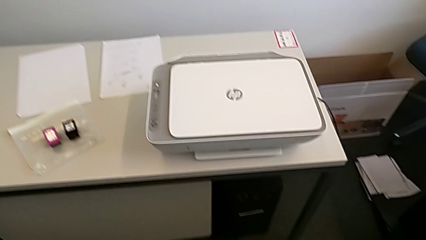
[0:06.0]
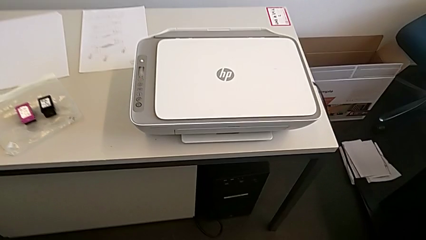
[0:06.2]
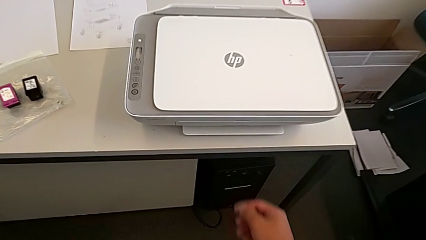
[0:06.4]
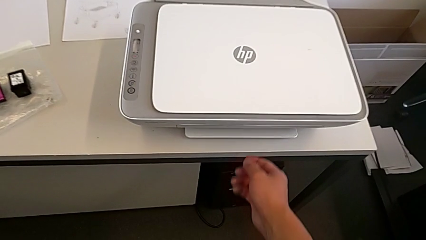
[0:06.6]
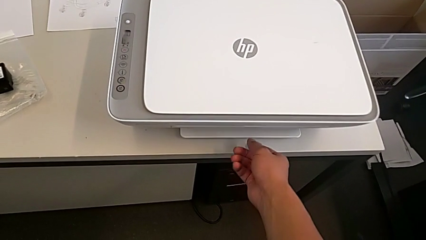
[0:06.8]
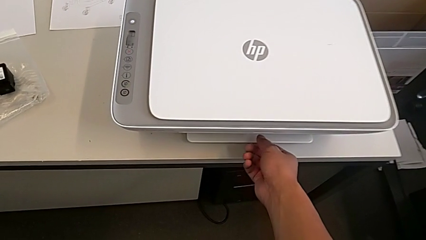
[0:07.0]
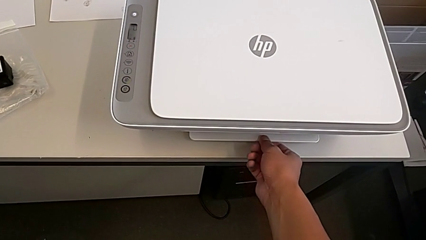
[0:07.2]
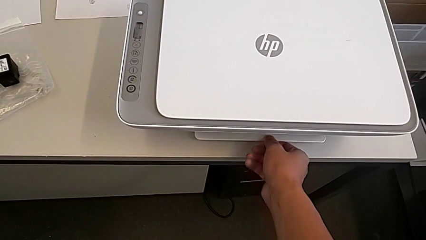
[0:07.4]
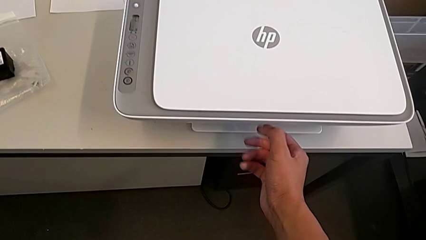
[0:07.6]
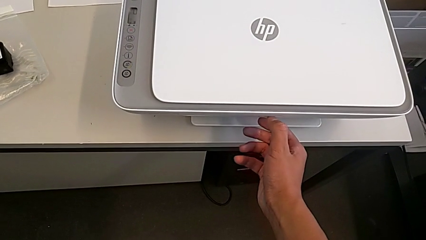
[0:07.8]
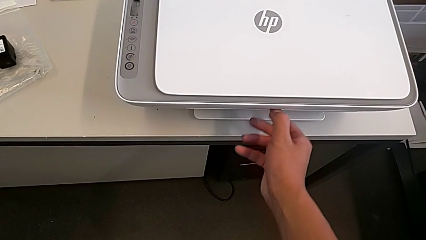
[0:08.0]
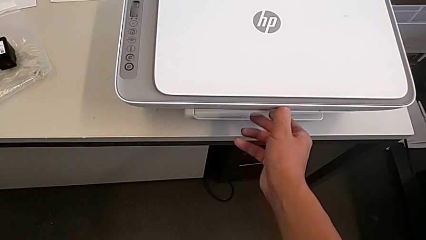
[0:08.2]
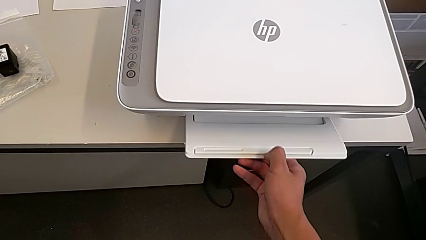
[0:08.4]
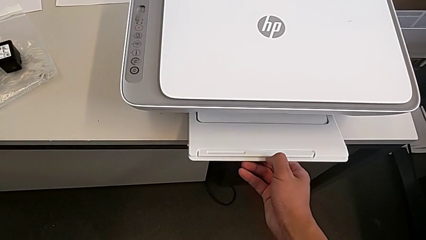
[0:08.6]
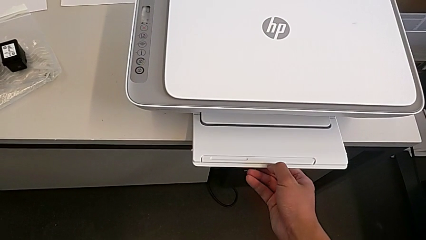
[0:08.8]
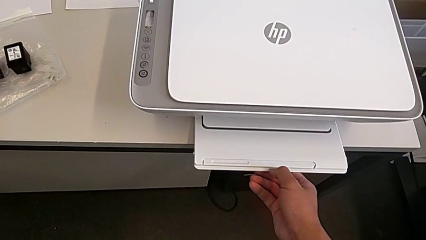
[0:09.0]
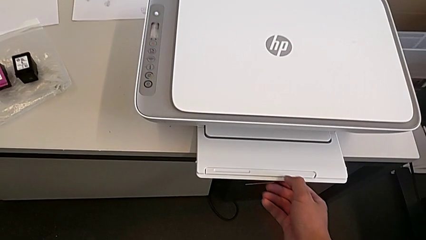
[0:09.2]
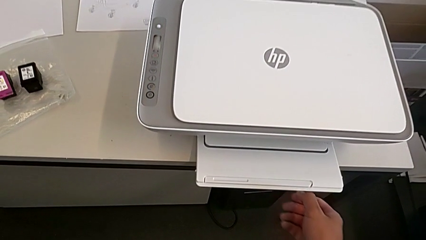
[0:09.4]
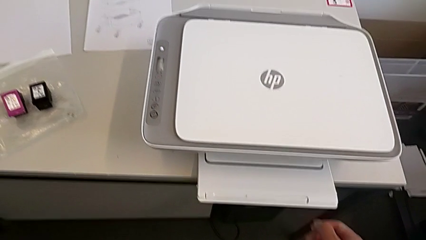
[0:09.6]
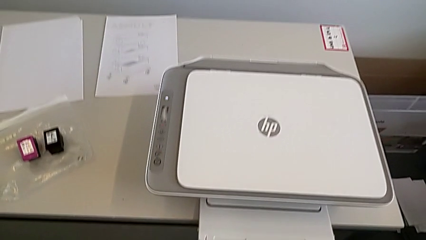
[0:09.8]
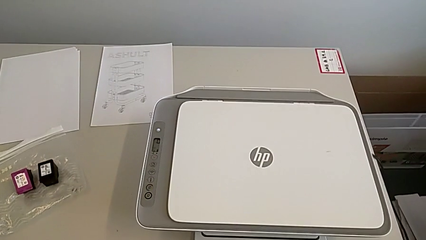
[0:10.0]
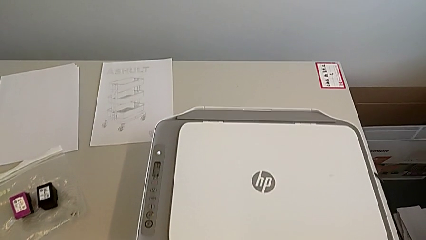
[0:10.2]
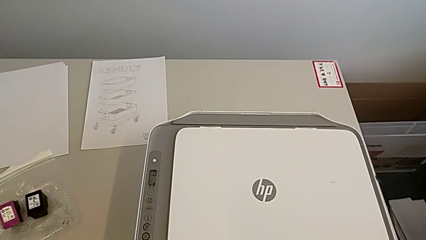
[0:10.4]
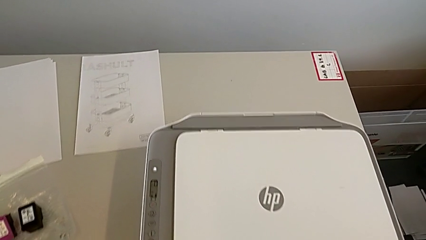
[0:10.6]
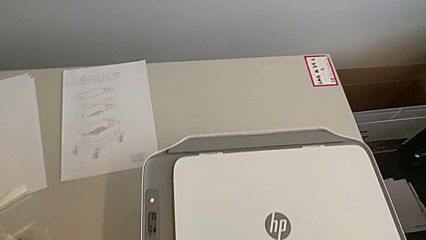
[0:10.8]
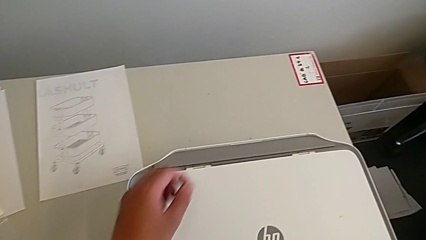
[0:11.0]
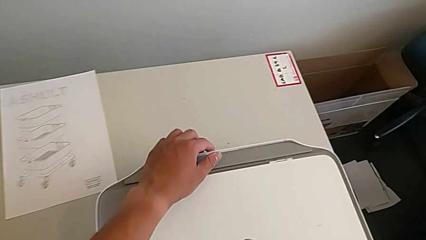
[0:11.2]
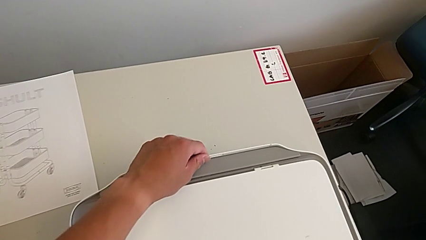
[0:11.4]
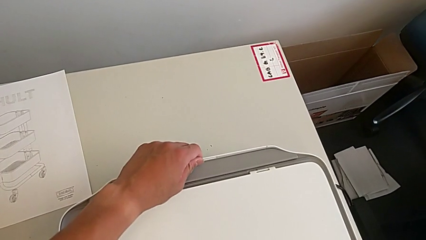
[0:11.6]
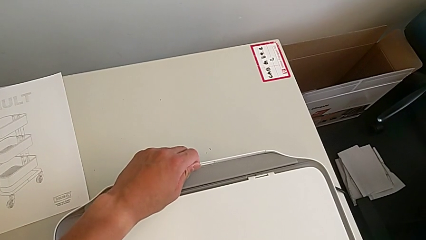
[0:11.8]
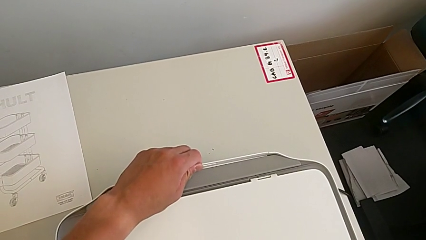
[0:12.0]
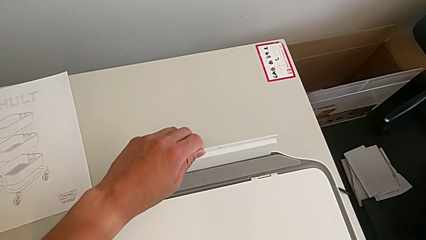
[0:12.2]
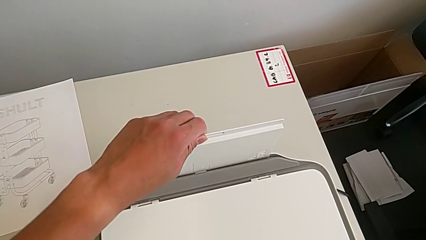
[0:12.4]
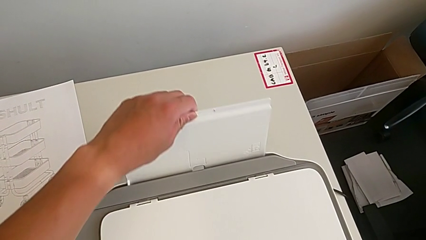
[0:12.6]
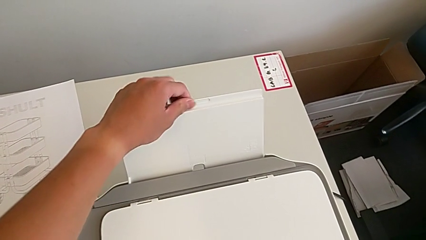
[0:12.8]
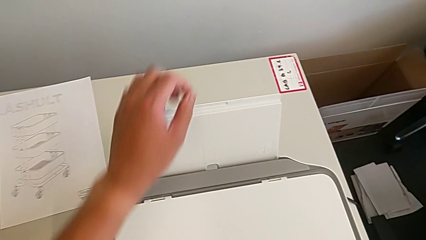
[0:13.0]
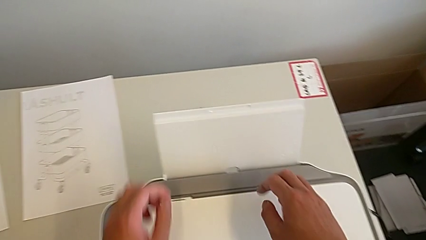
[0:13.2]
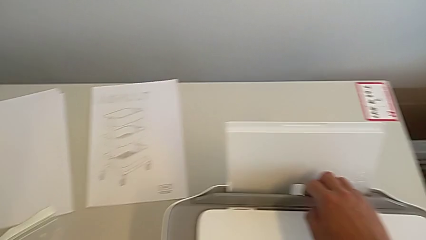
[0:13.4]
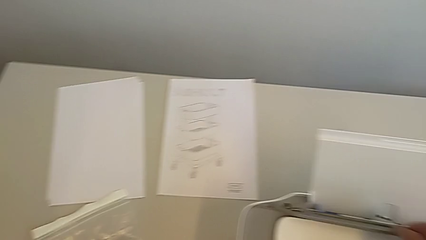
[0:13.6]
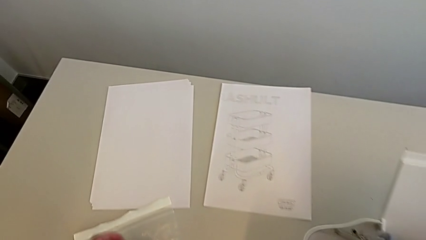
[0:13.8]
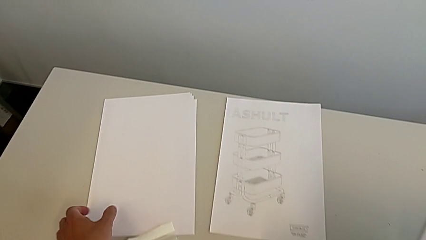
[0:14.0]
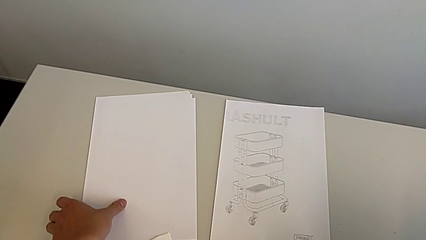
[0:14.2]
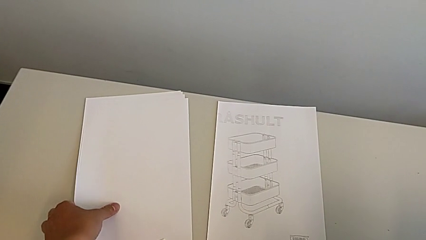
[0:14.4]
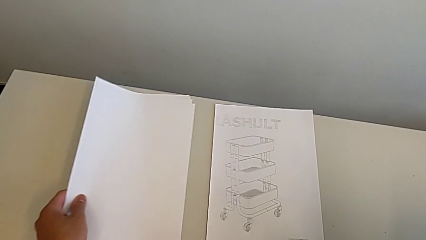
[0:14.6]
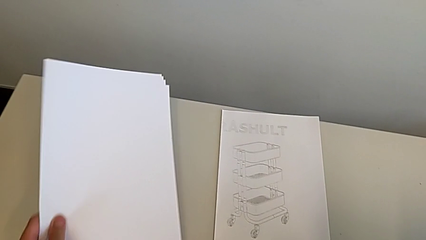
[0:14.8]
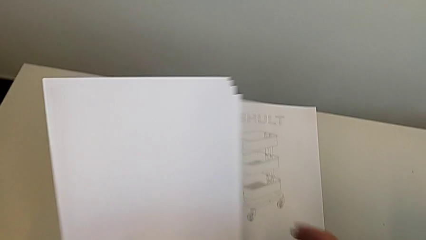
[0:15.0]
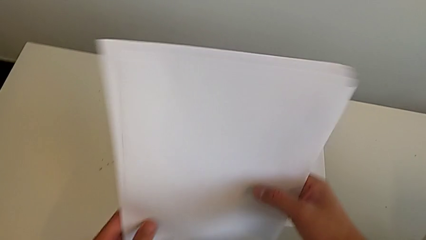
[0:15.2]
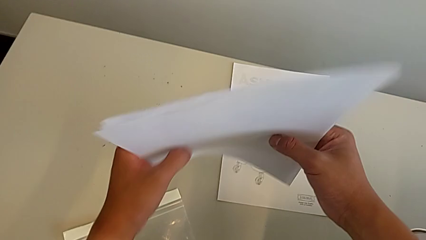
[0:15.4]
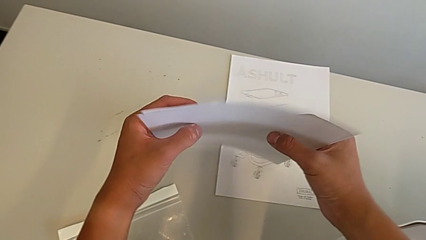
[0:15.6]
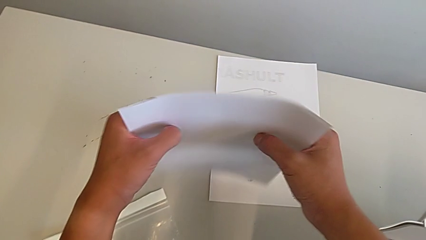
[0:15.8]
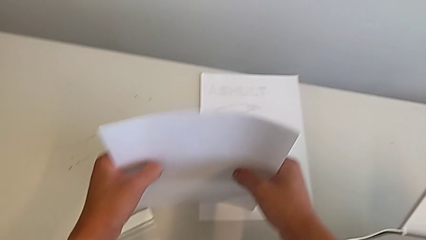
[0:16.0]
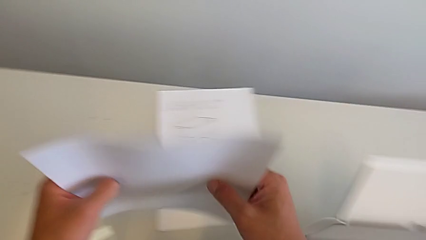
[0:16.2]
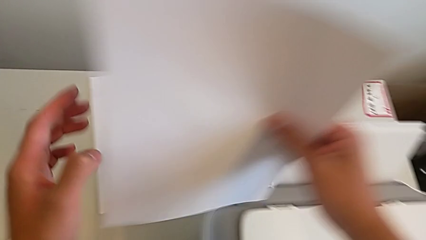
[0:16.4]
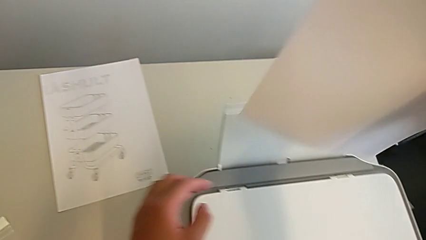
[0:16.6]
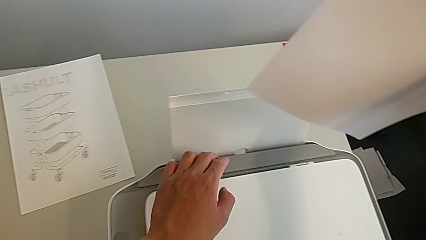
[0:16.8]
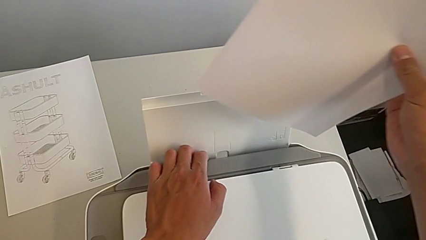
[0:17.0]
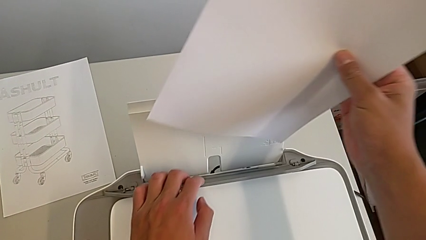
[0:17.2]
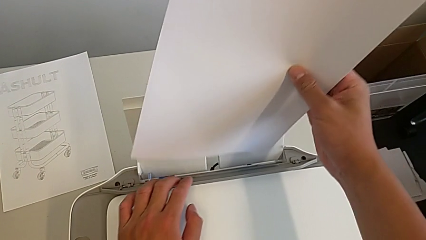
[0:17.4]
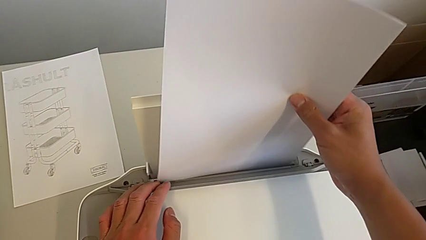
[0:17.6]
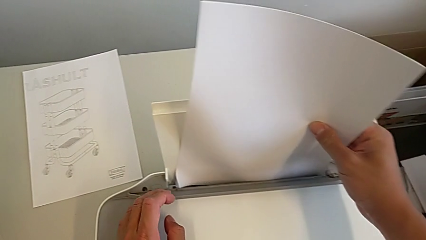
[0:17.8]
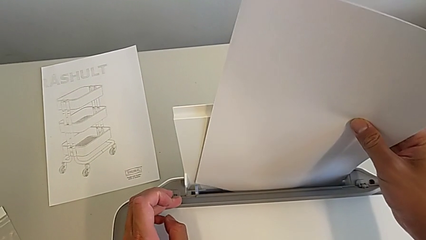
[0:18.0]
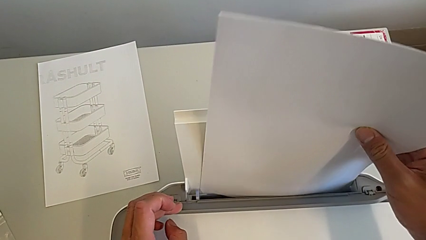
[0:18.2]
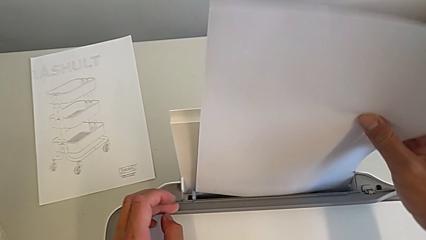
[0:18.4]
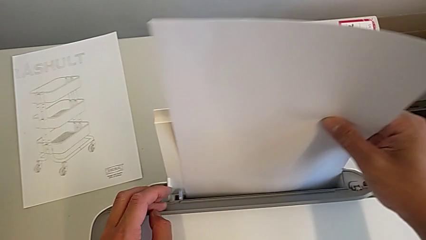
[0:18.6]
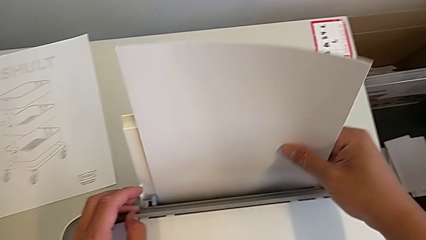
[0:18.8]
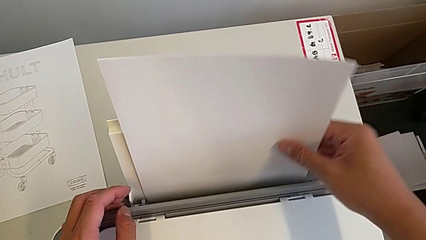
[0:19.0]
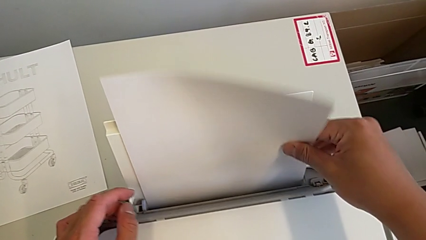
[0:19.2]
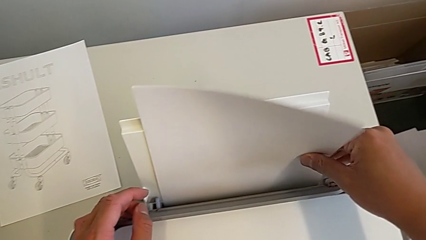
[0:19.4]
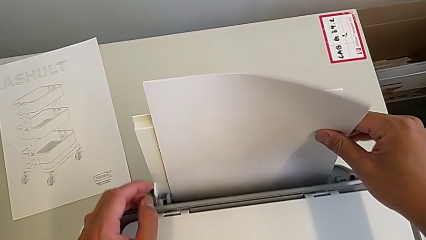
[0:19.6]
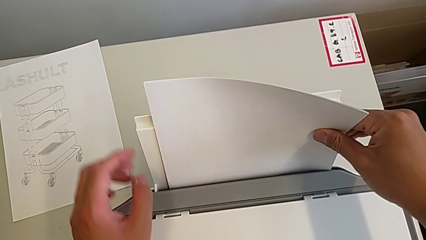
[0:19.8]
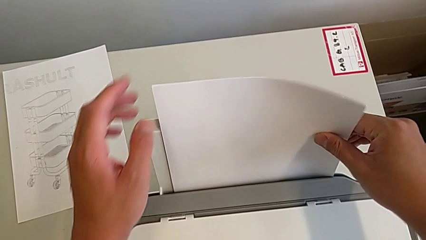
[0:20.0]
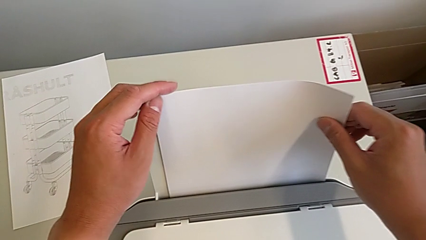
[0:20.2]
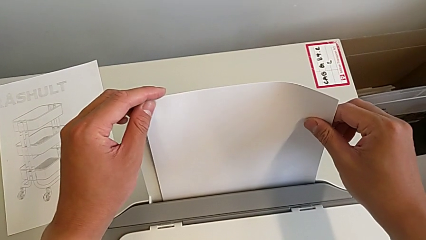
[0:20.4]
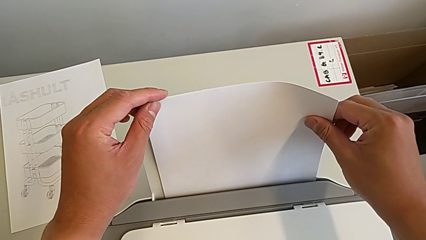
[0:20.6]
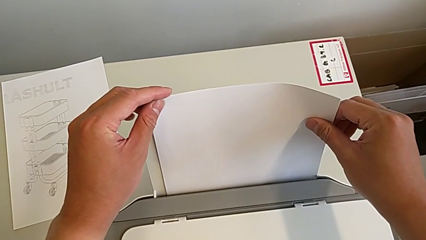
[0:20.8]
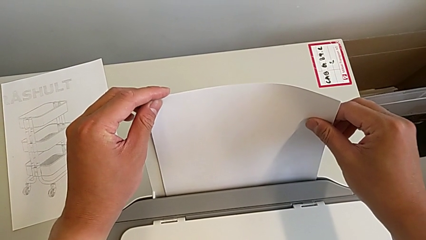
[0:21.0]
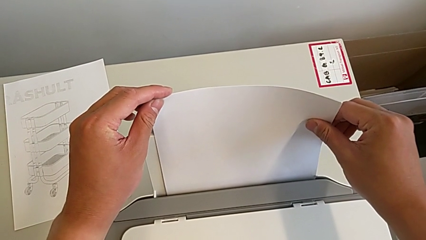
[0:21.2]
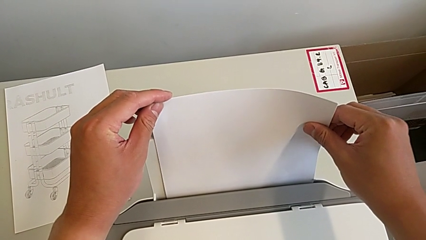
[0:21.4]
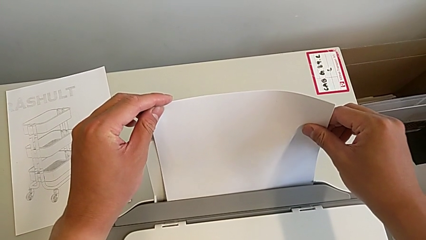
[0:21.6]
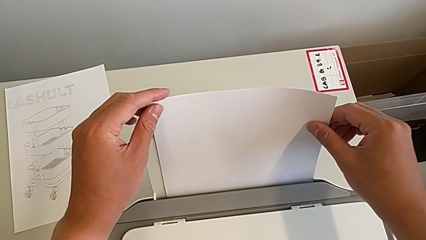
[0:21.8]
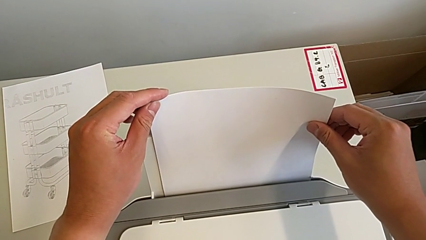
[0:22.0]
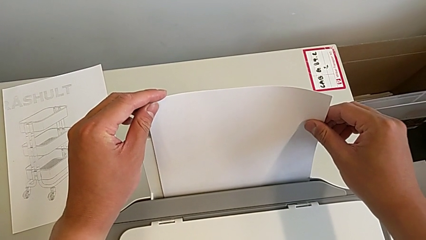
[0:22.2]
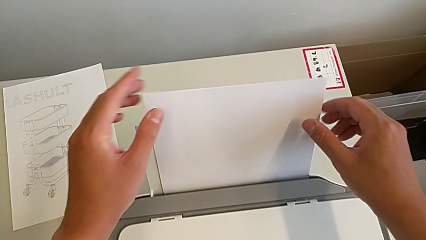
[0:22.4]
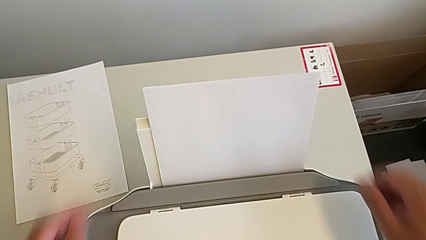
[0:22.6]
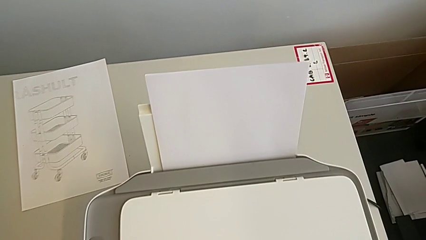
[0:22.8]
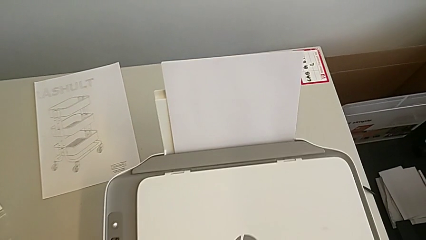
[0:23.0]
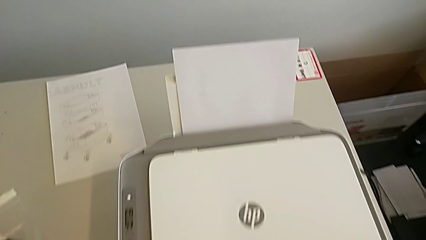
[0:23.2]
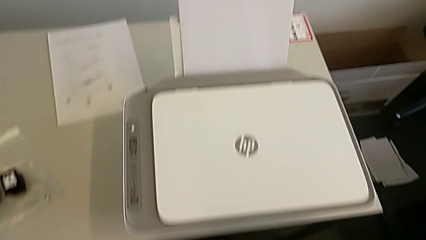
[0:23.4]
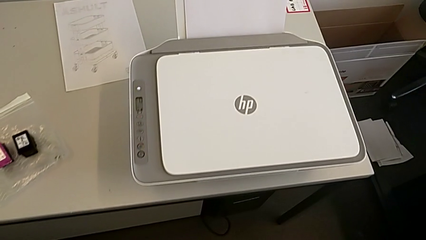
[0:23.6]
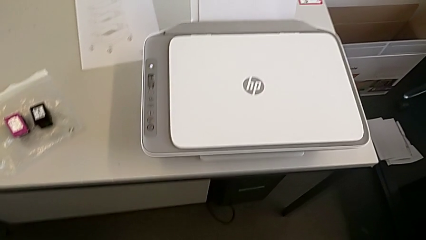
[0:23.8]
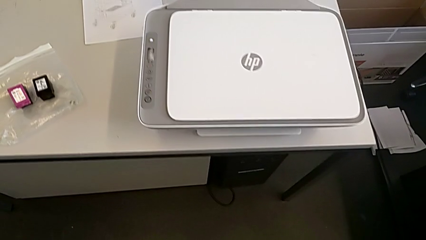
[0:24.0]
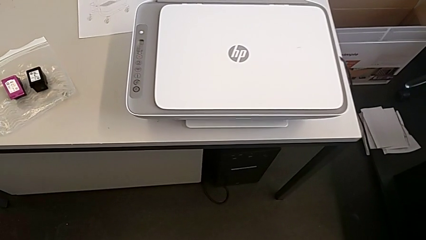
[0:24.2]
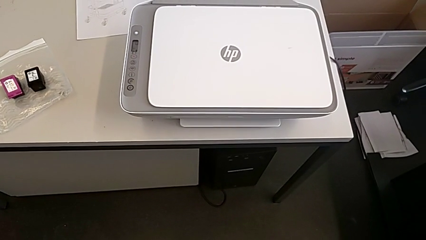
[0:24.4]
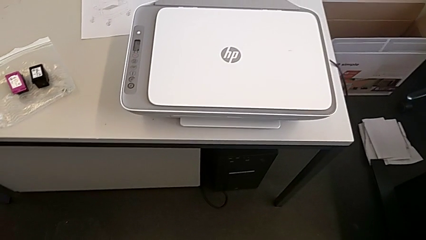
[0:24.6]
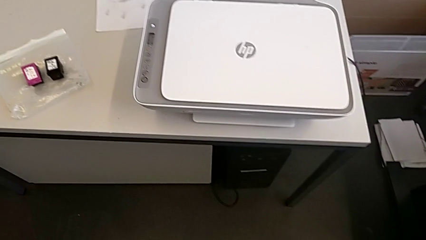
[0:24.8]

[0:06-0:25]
The camera wearer is loading the white paper into the printer. They grab the paper tray, open it, grab it, pull it, grab the paper stack, lift it, align it, lift it, grab the paper tray, insert the paper stack and push it.
